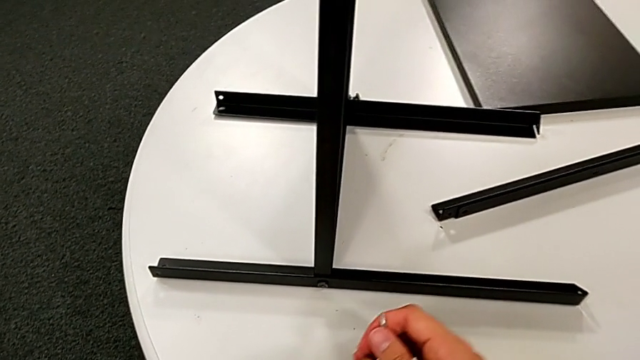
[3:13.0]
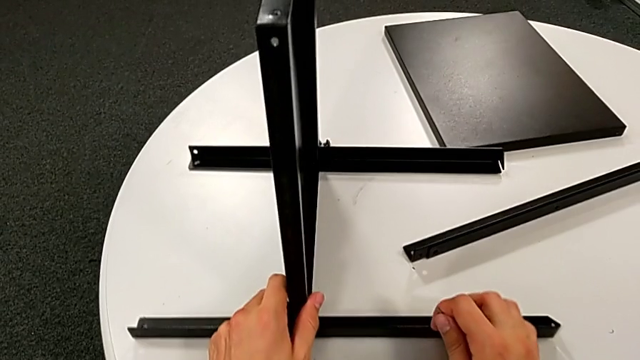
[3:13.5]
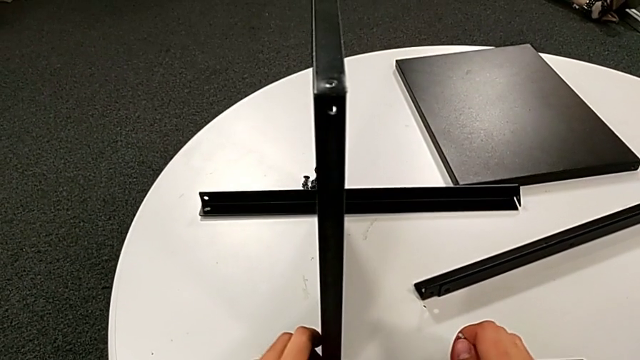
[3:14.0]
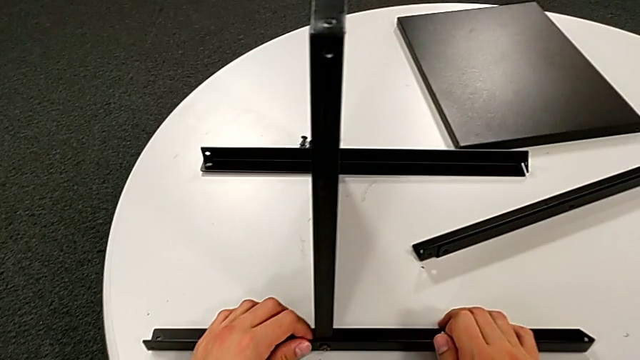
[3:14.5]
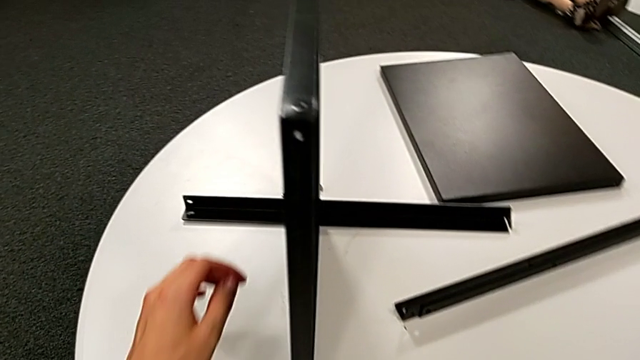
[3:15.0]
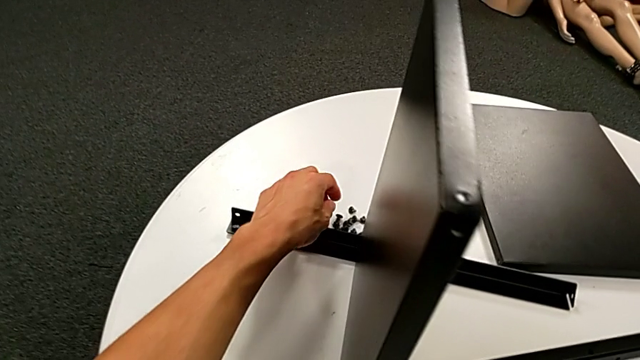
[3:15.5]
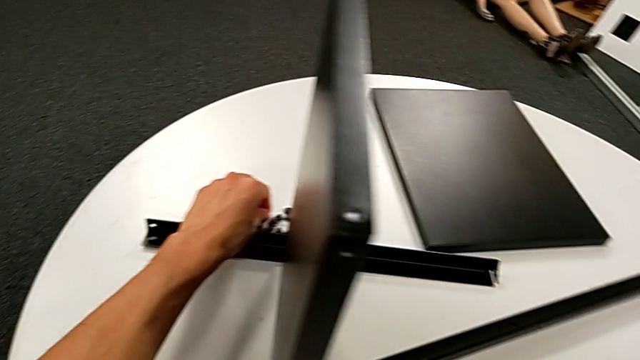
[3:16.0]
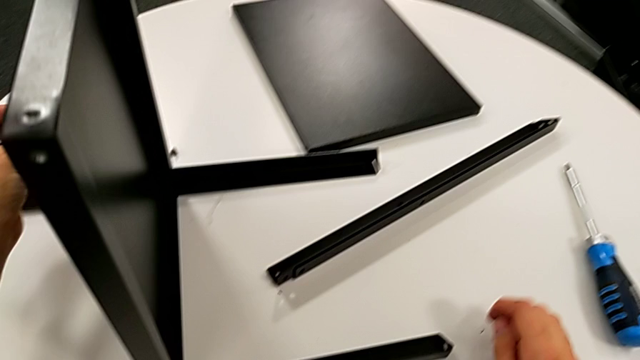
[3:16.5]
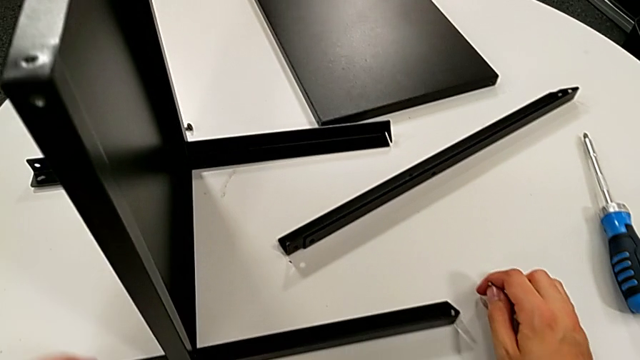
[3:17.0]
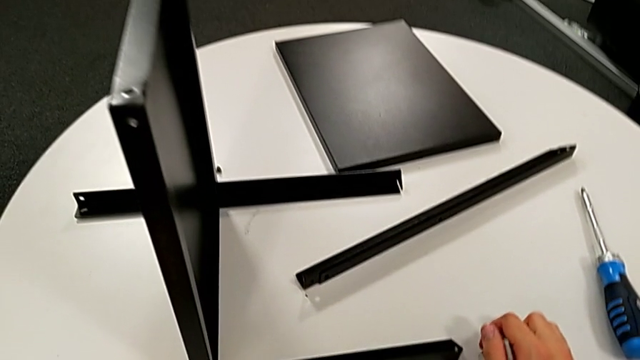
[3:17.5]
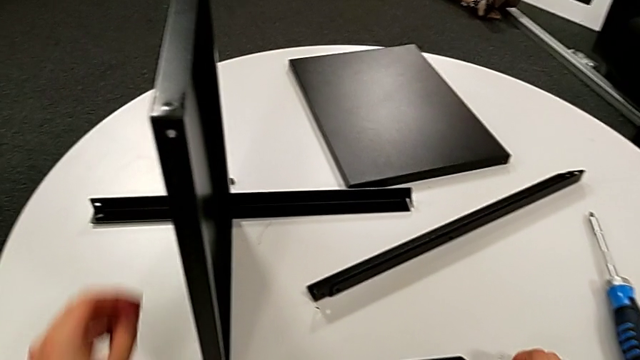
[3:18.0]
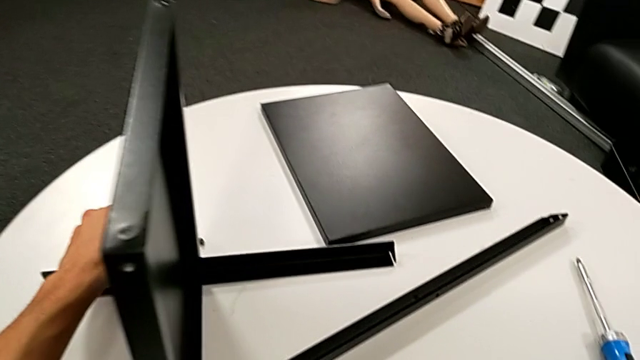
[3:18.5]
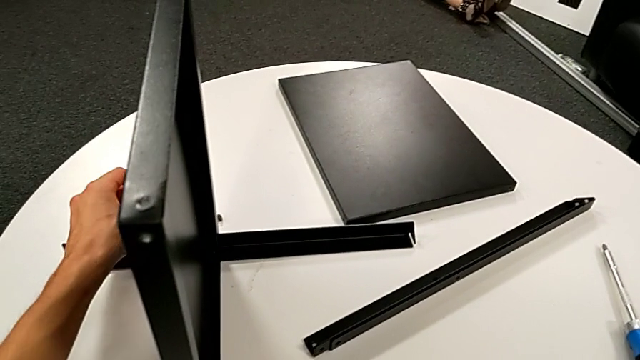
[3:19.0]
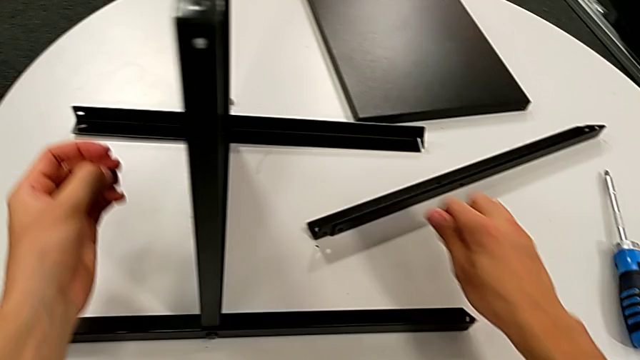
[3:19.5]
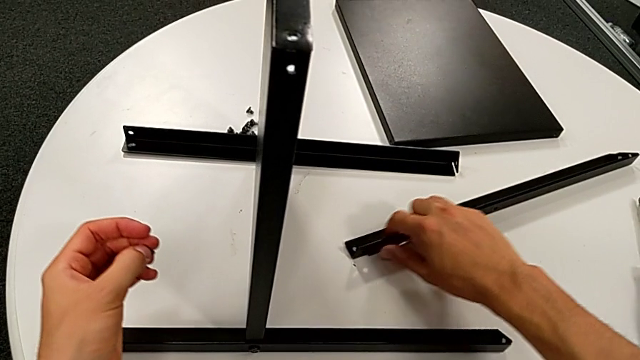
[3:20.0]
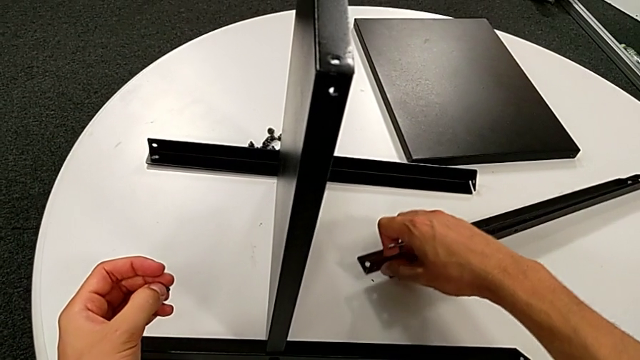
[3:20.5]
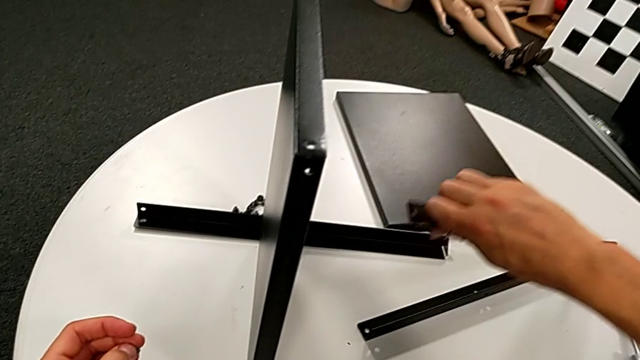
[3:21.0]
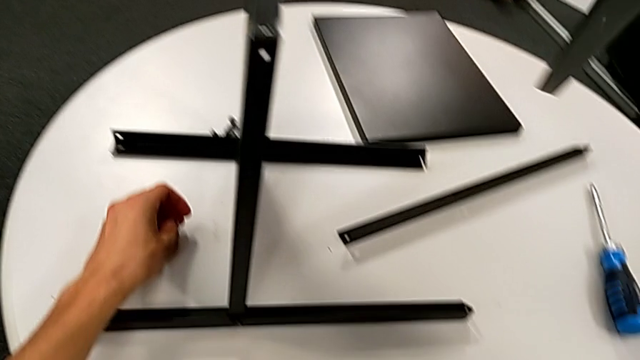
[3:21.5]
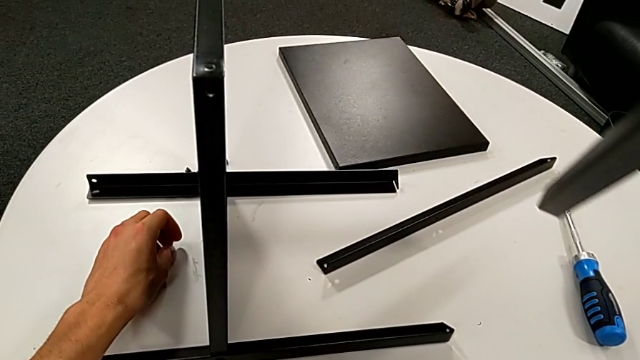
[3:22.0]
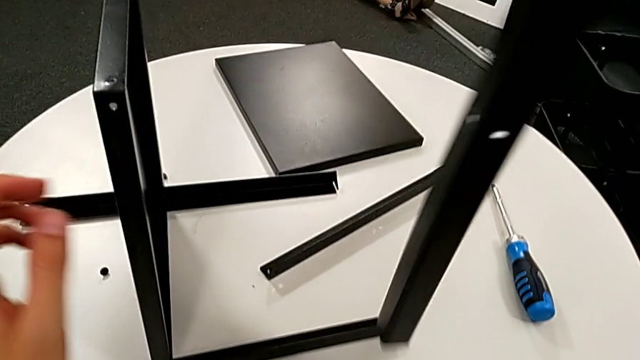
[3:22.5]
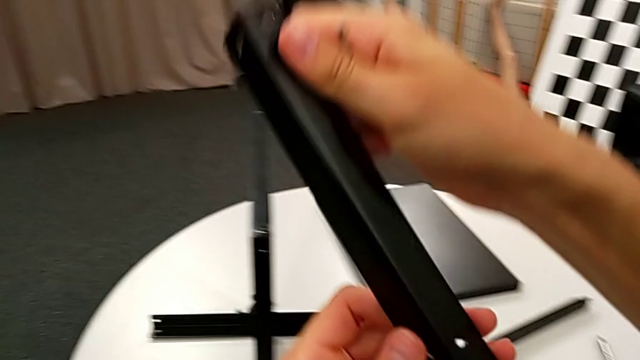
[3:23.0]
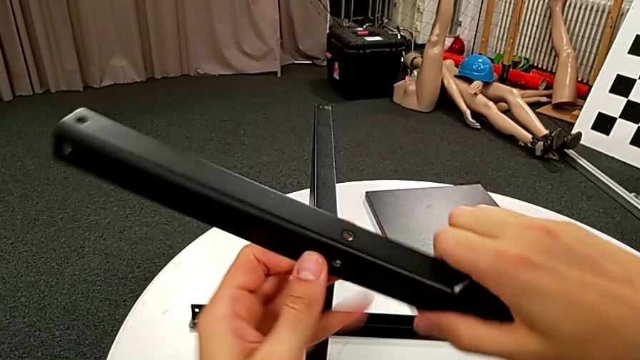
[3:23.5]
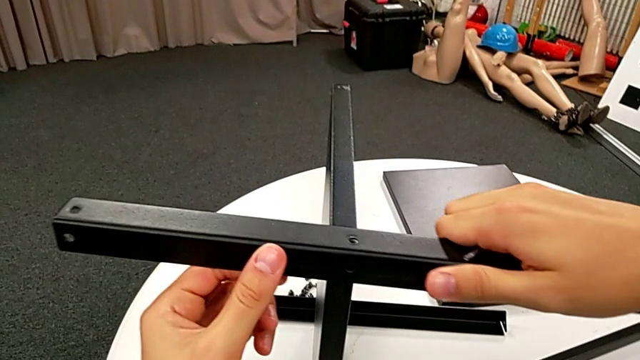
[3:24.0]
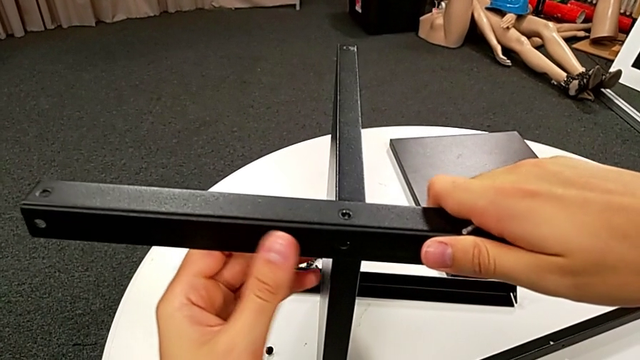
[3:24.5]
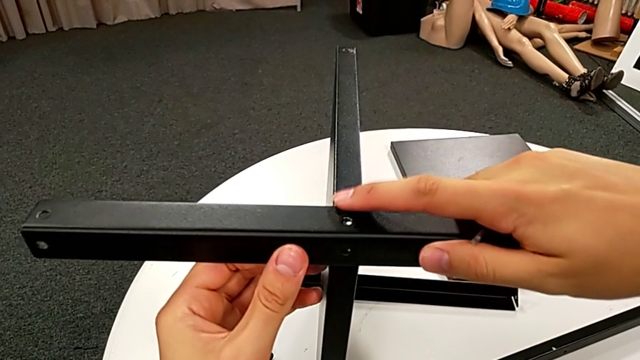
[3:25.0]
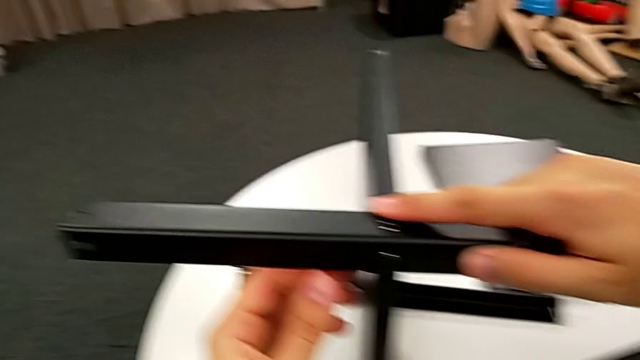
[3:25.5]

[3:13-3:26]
The camera wearer is screwing the third leg into place. They slide the nightstand, grab the hex socket head, place it, grab the leg, place the hex socket head with the left hand, lift the leg with the right hand, place it and align it.

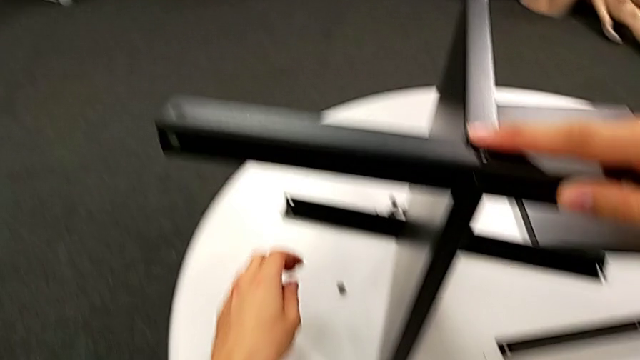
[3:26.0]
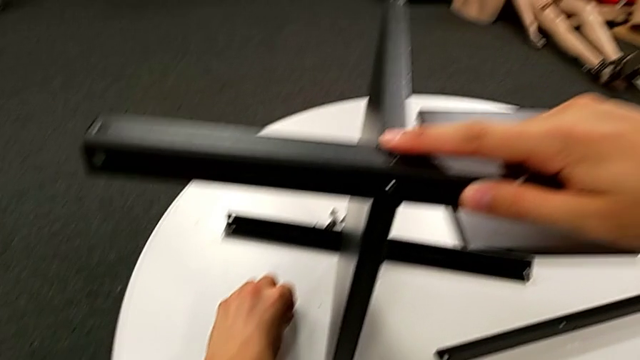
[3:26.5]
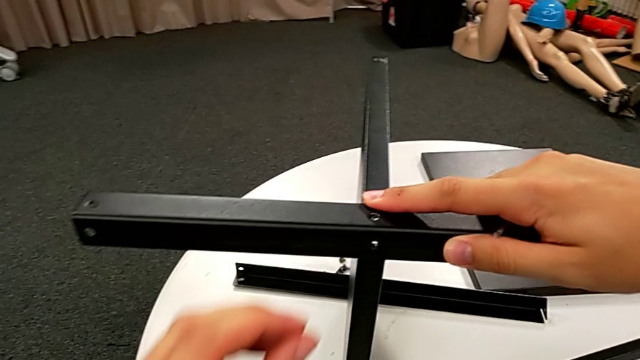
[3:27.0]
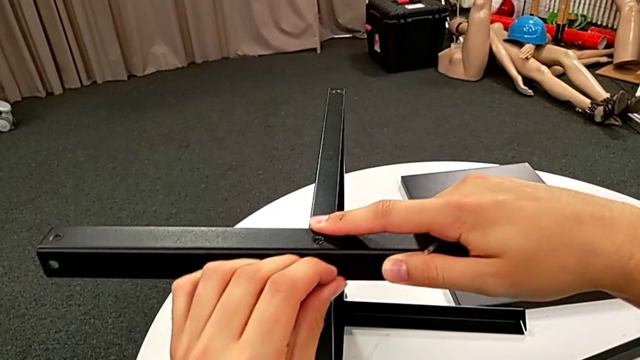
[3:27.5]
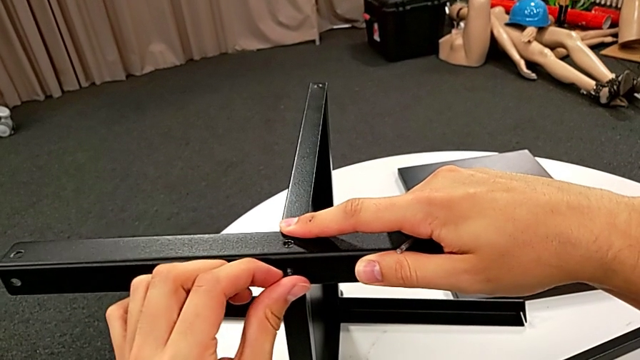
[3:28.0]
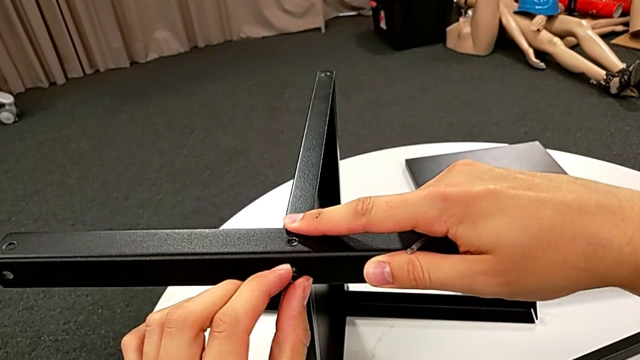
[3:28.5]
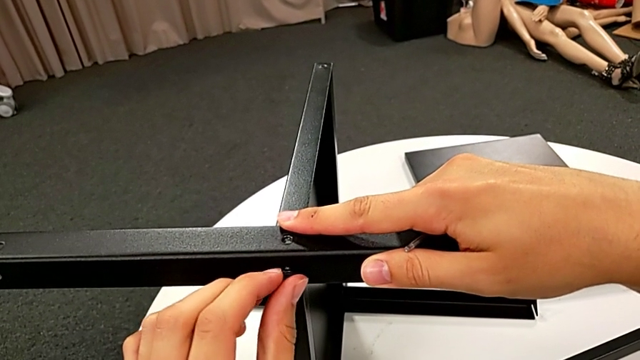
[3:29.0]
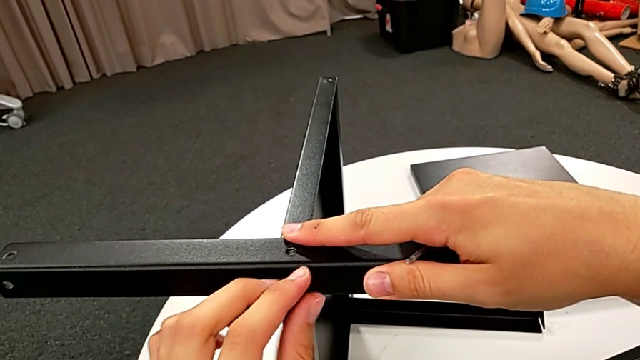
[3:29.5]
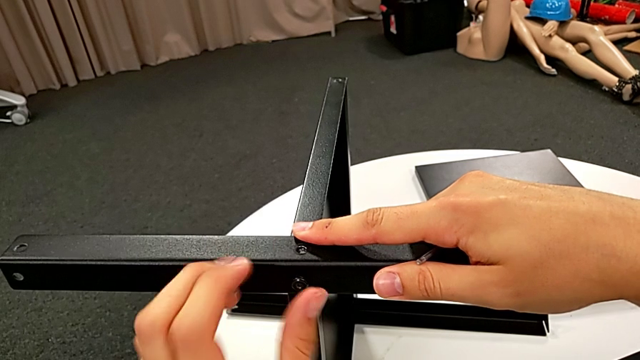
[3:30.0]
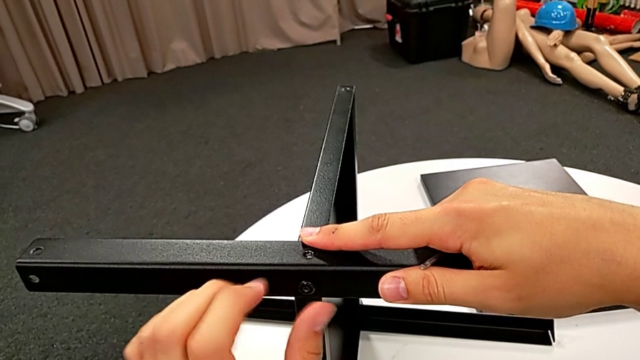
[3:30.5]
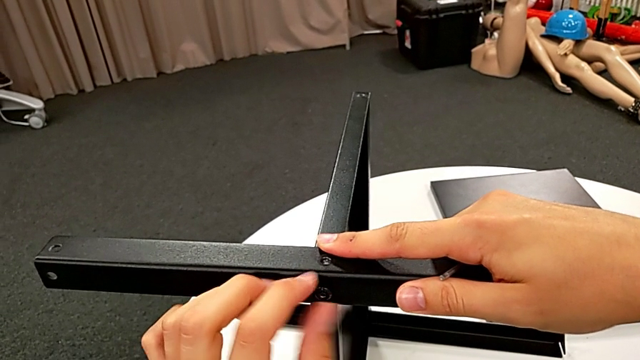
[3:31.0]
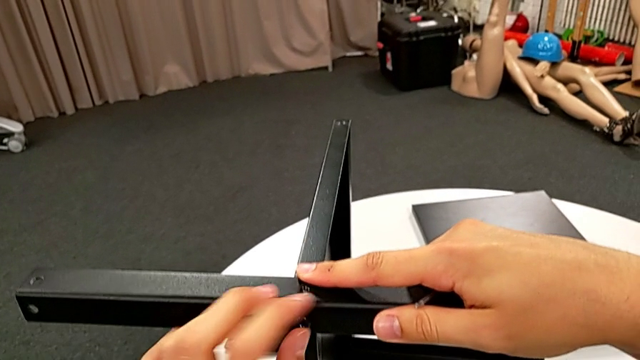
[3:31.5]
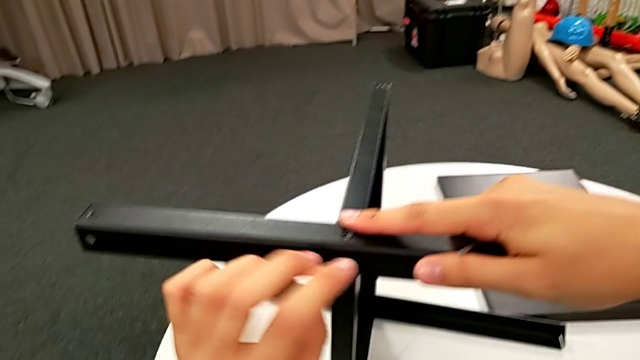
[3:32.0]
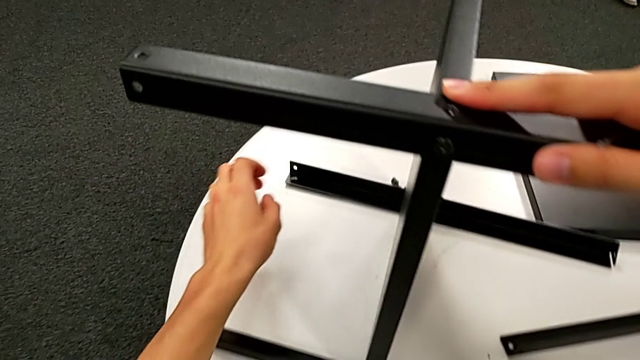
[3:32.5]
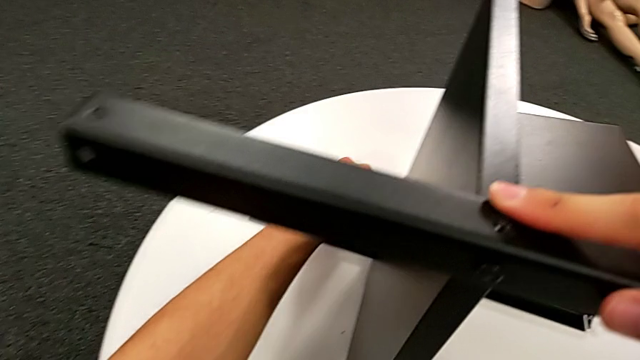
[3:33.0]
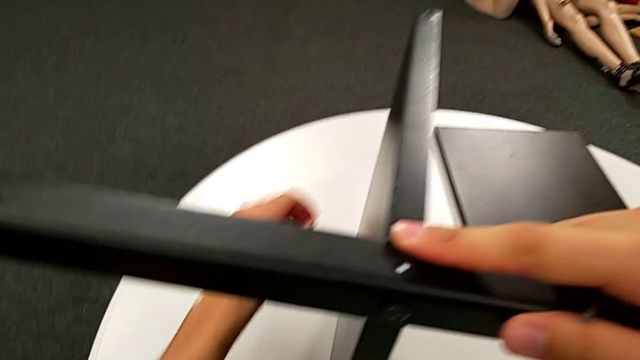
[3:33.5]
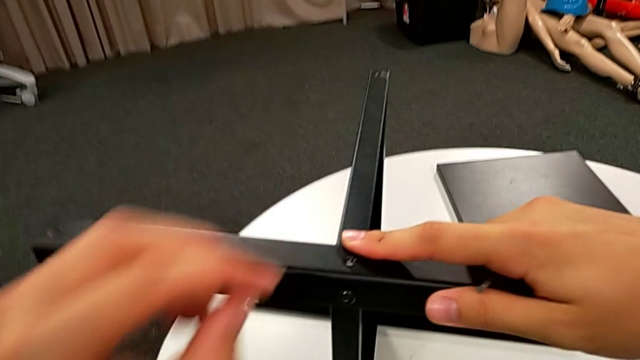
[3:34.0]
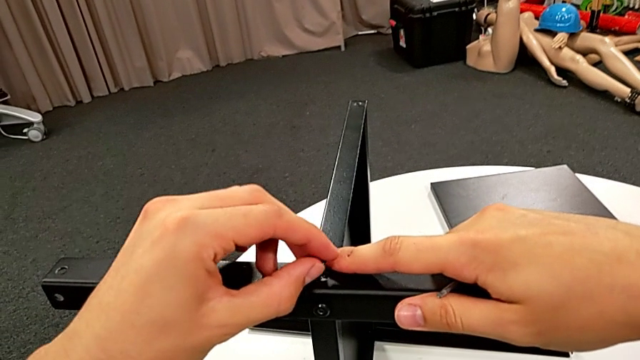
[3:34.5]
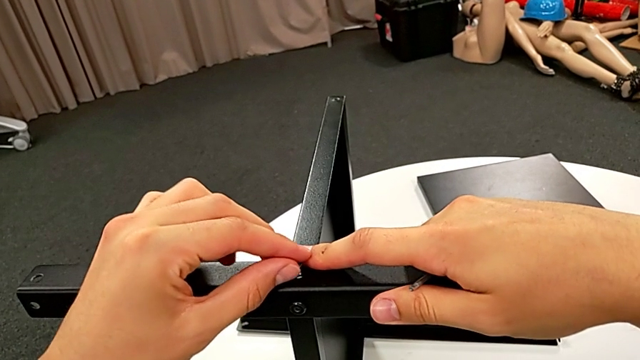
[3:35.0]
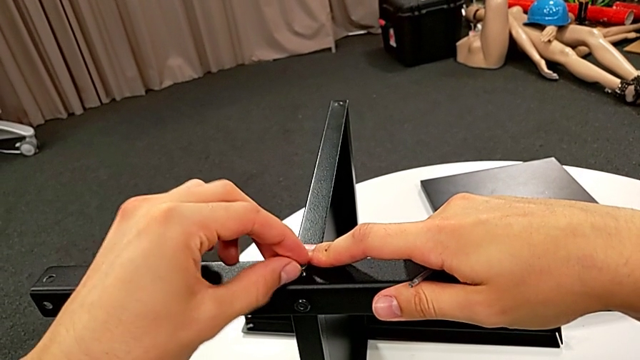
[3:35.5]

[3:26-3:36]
The camera wearer is screwing the third leg into place. They grab the hex socket head, insert it, screw it, grab it and insert it.
